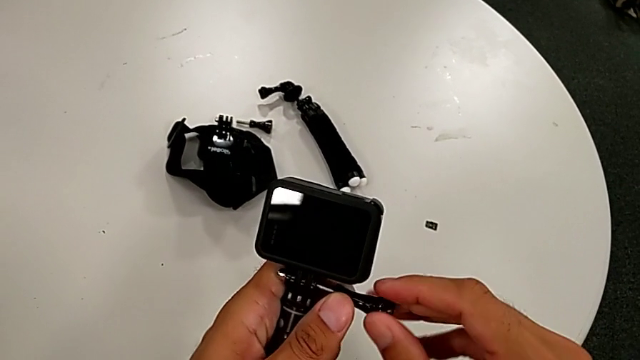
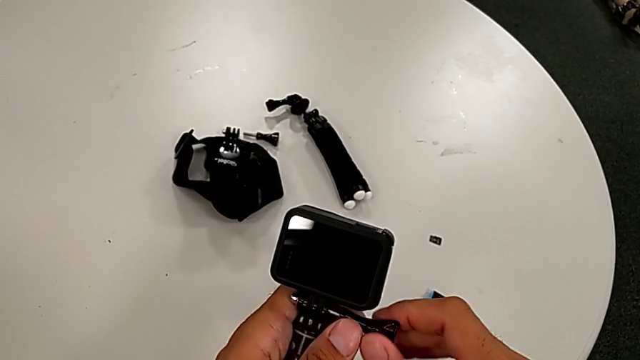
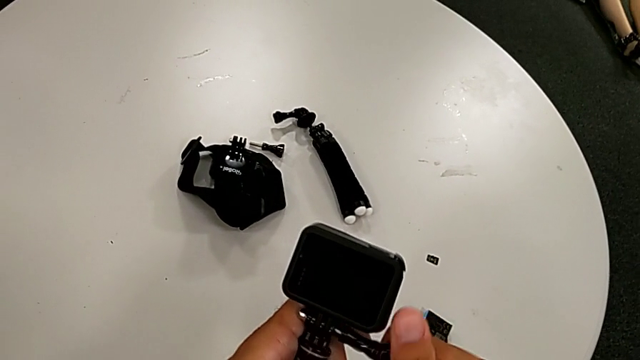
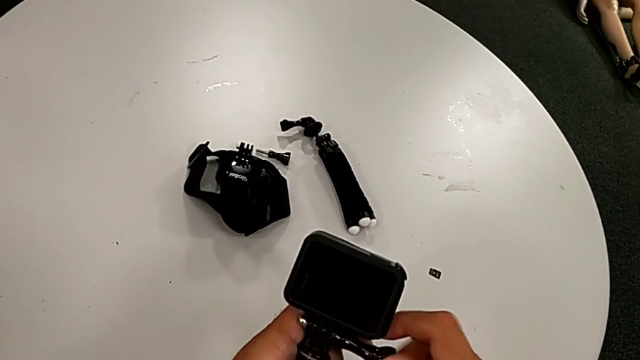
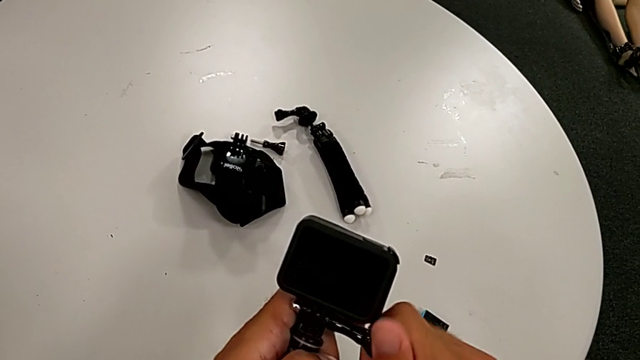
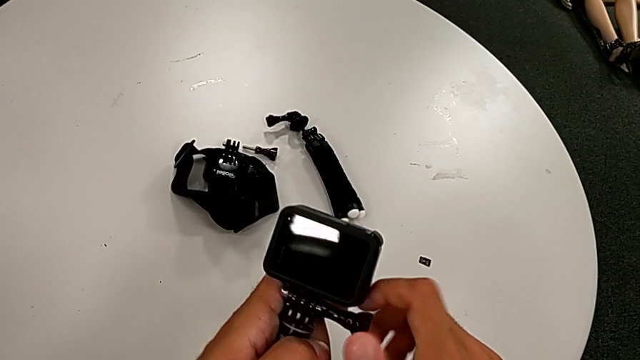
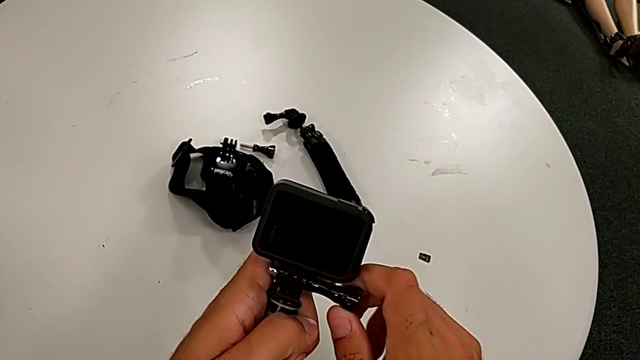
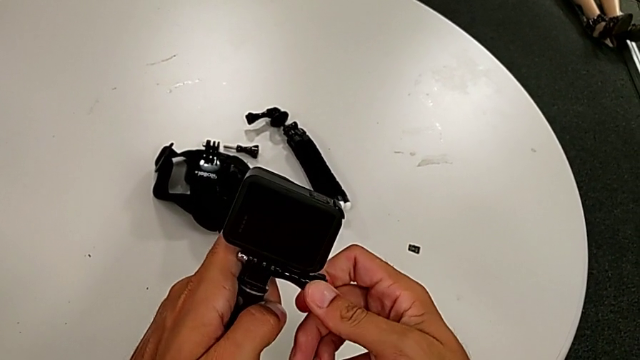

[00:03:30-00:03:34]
The camera wearer is changing the strap on the handheld grip. They keep screwing the screw.

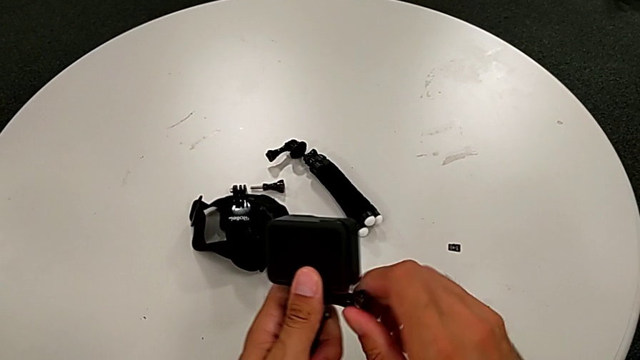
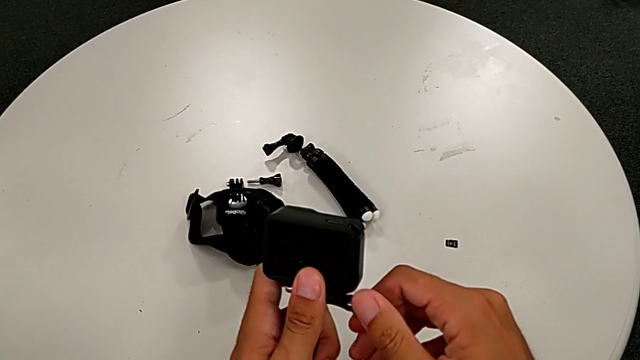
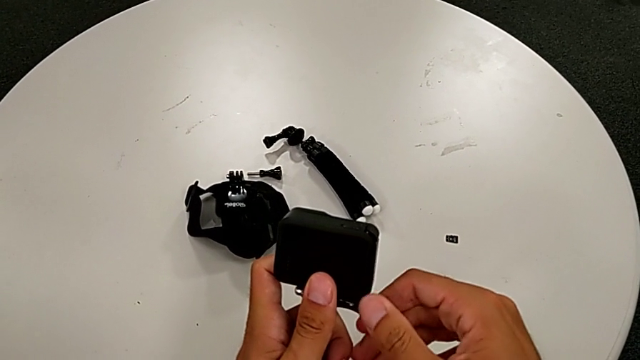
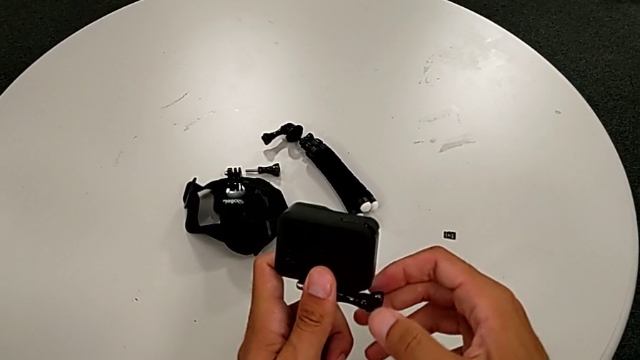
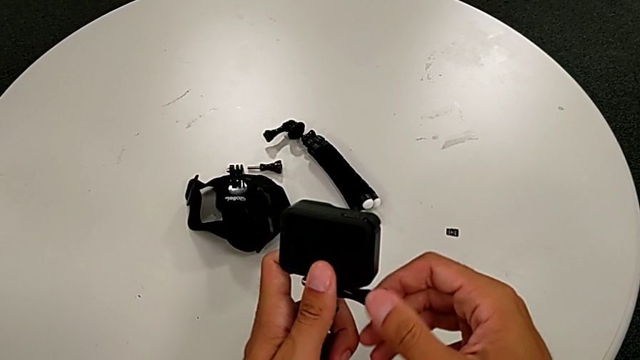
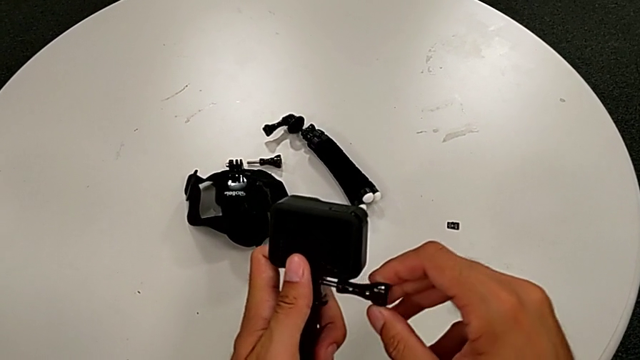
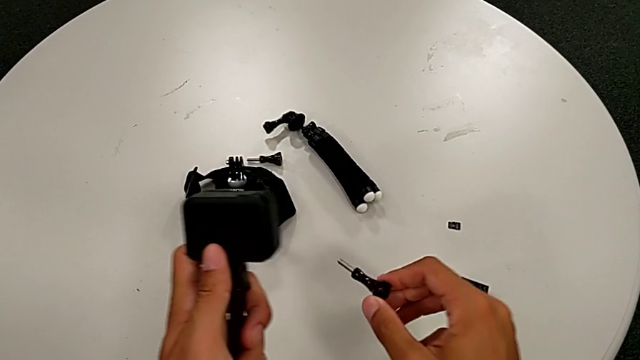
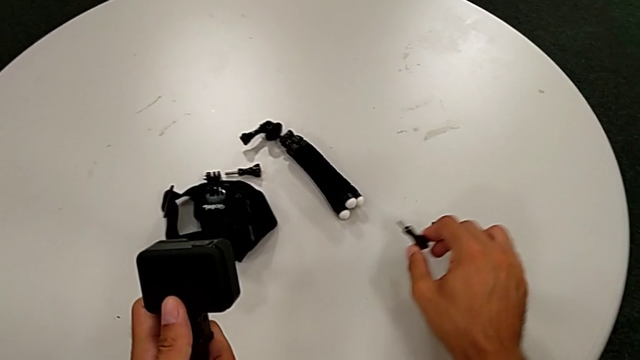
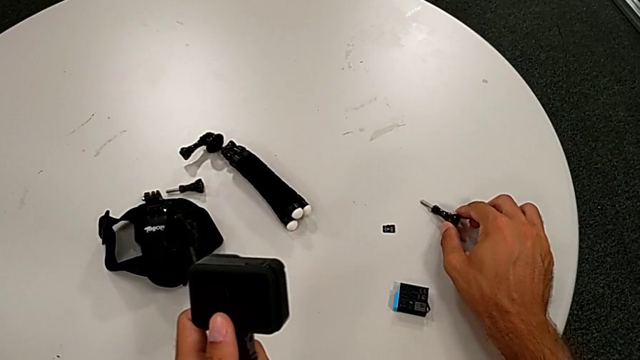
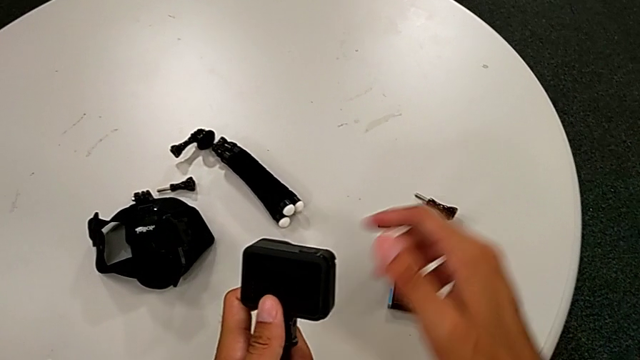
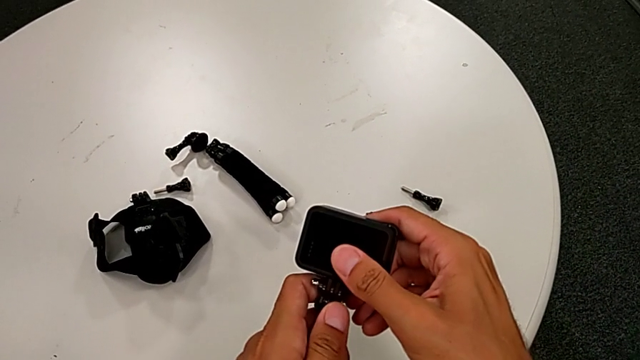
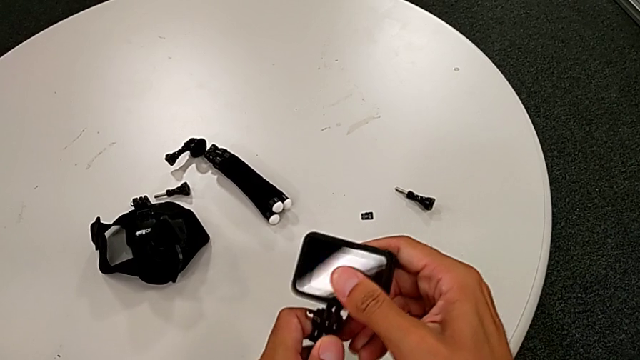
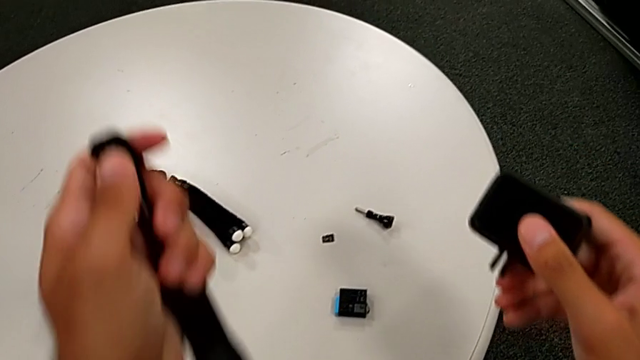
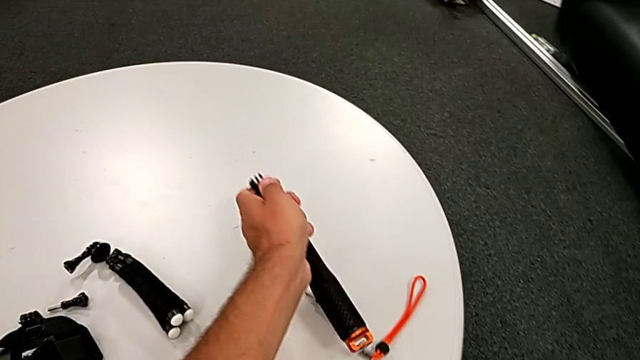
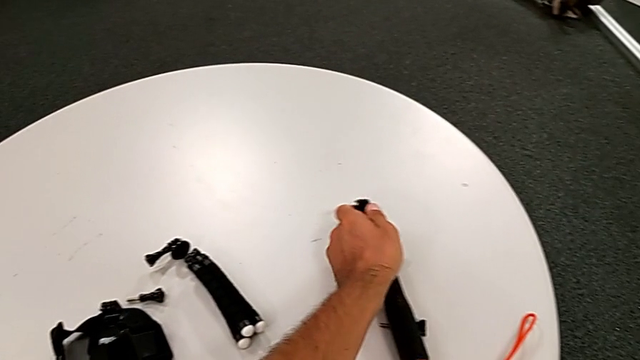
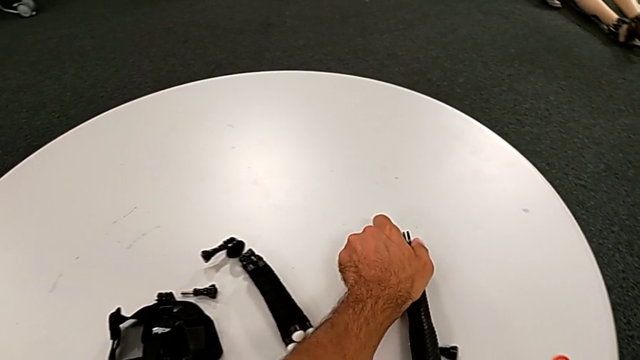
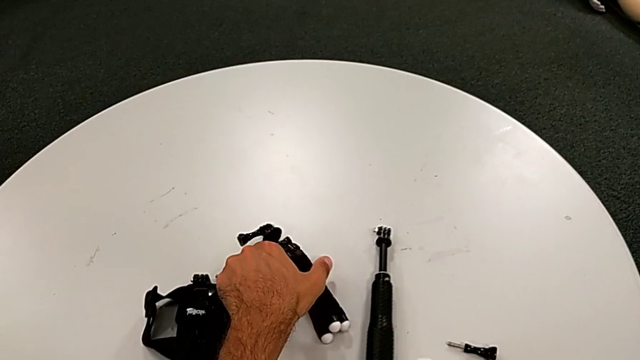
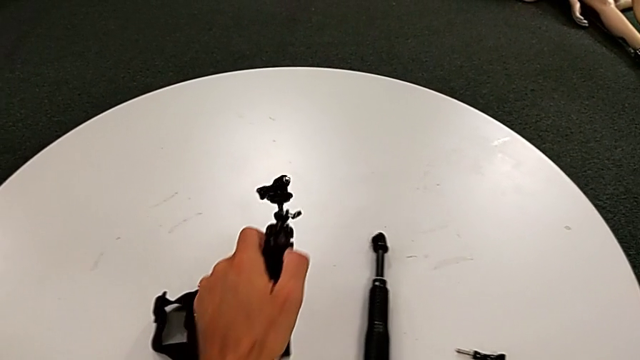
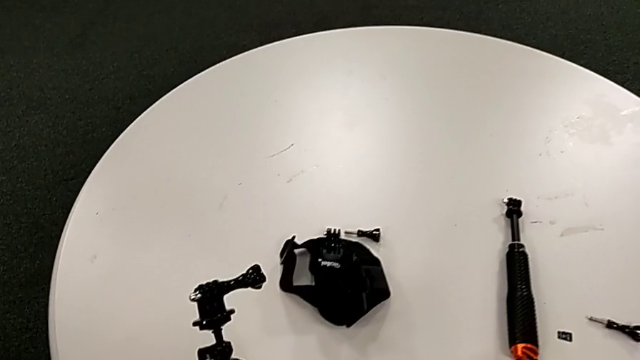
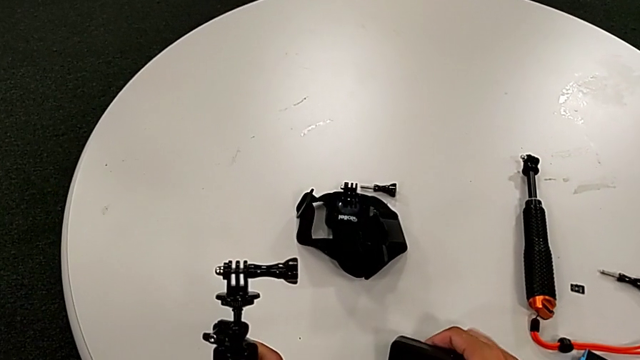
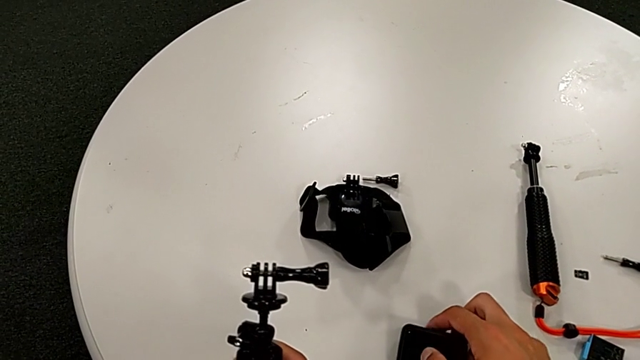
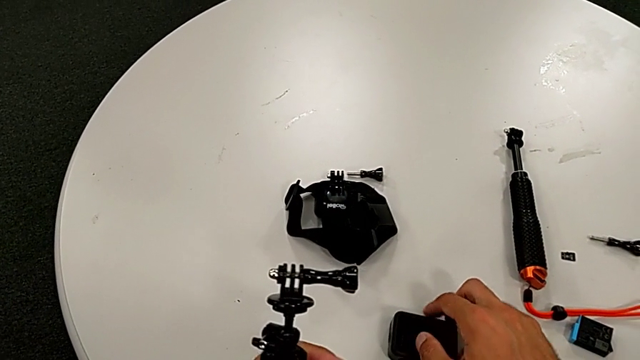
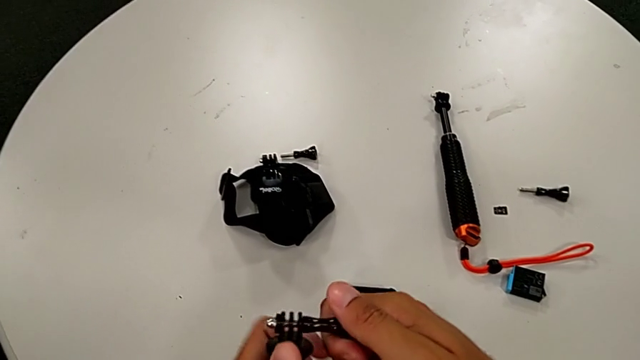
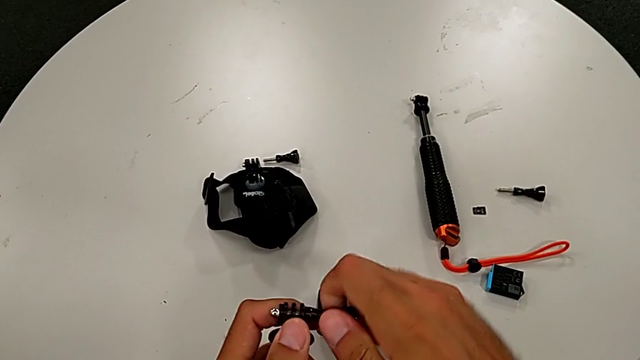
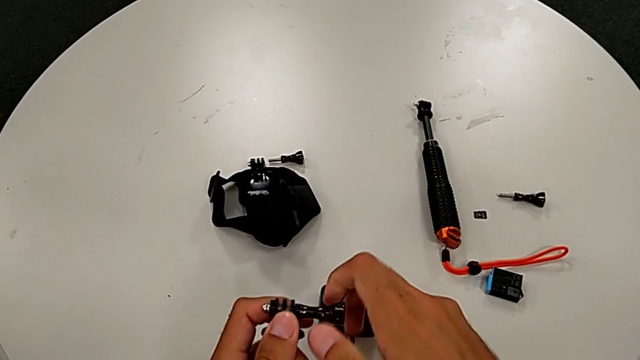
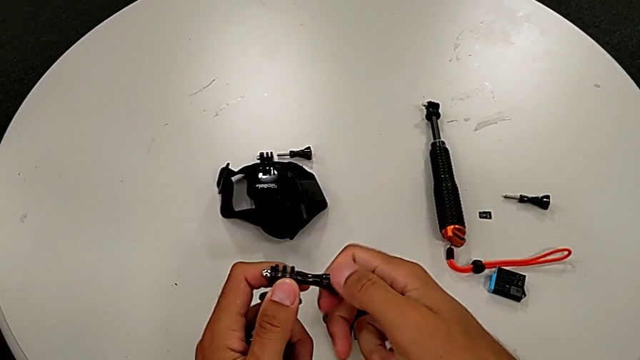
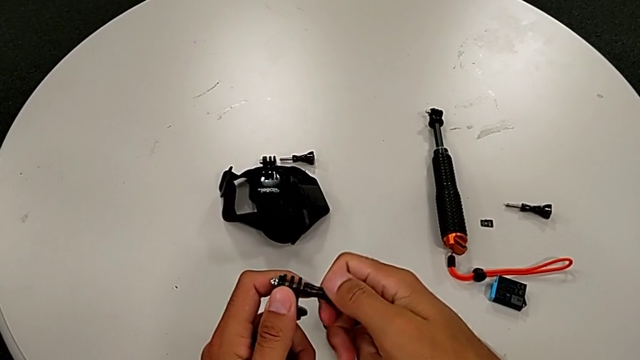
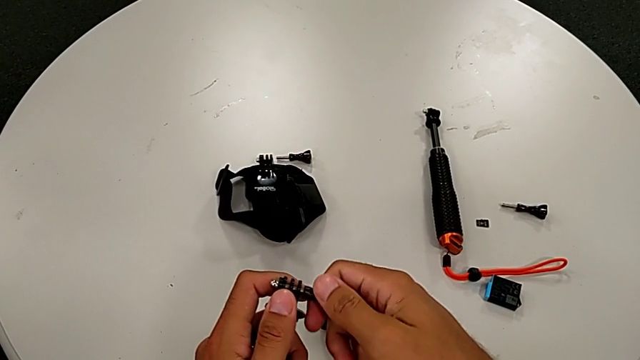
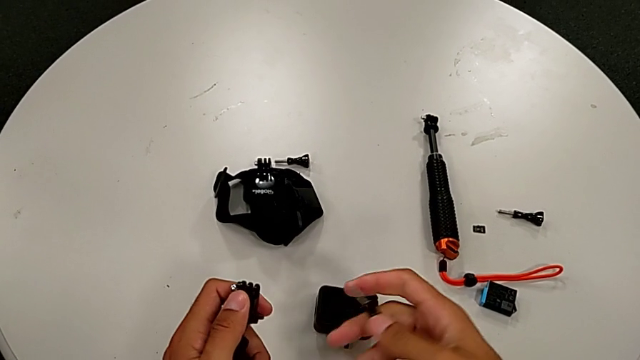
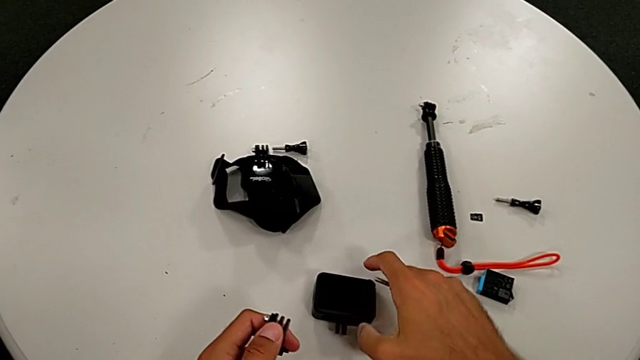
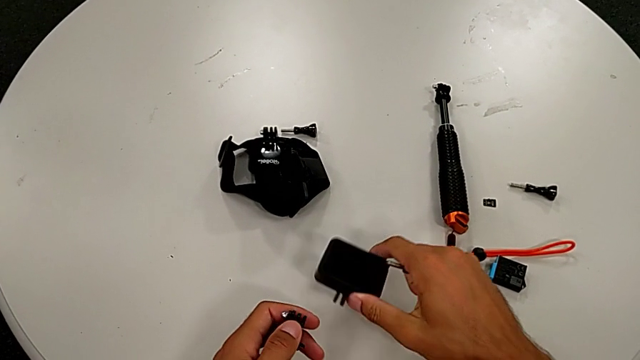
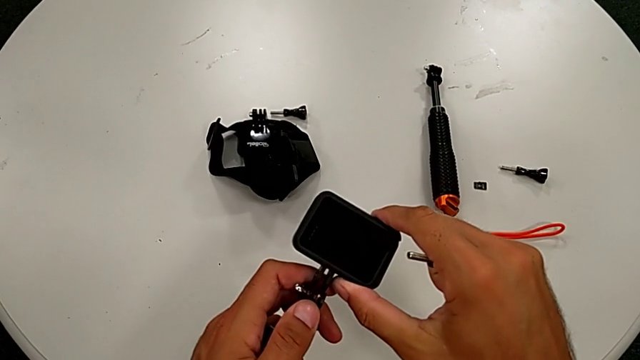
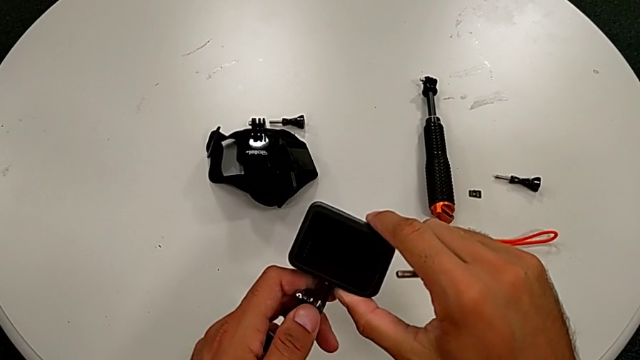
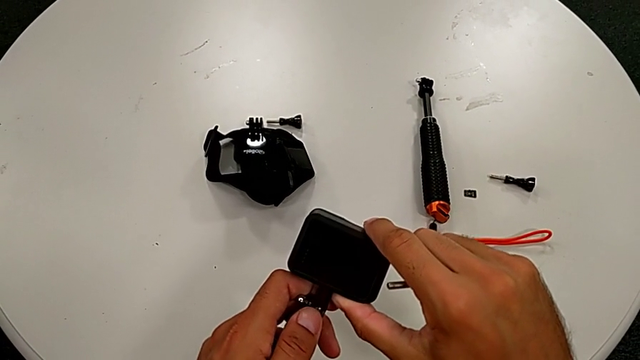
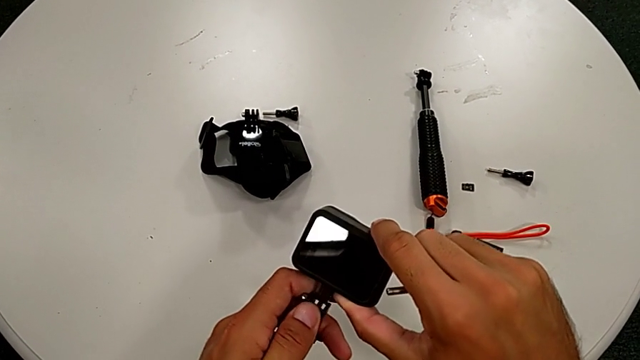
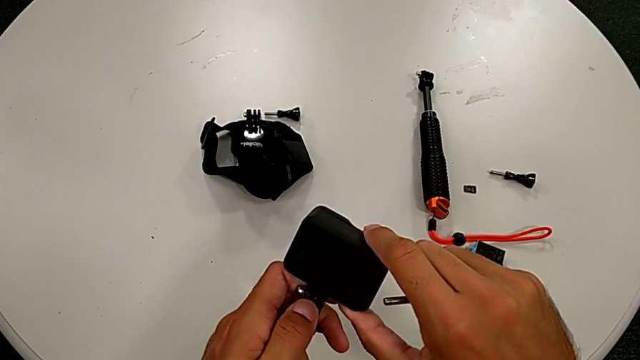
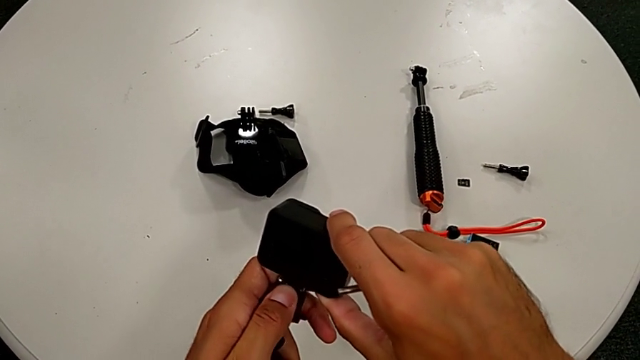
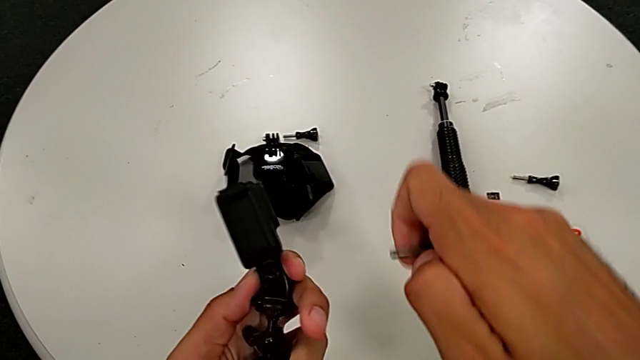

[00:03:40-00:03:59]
The camera wearer is exchanging their handheld grip for a tripod. They unscrew the handheld grip, place the screw, disassemble the GoPro, place the handheld grip, grab the tripod, place the GoPro, unscrew the tripod, grab the GoPro and assemble it.
